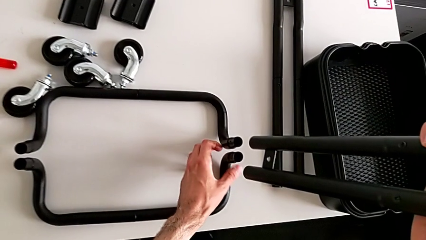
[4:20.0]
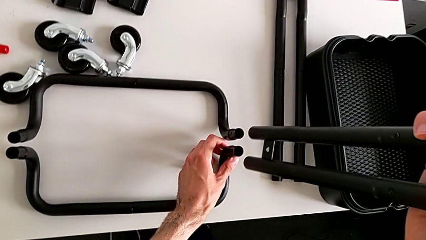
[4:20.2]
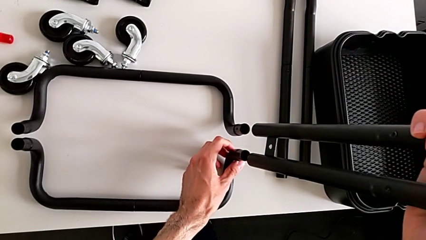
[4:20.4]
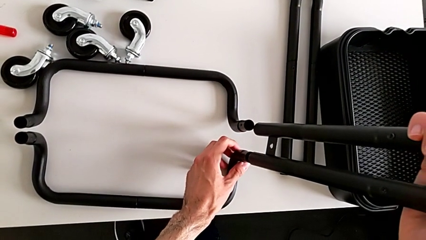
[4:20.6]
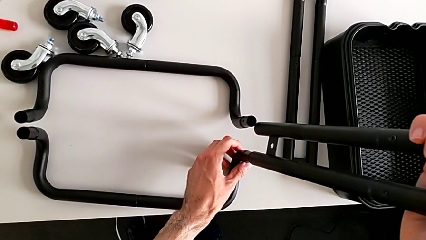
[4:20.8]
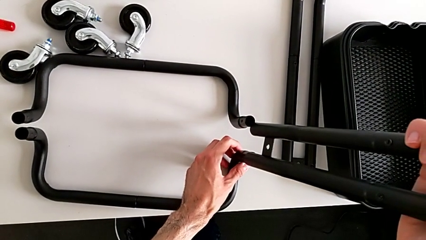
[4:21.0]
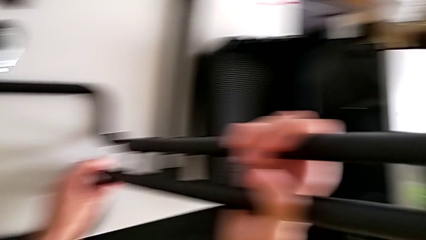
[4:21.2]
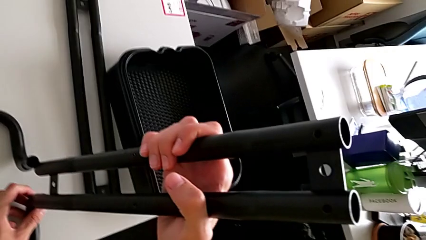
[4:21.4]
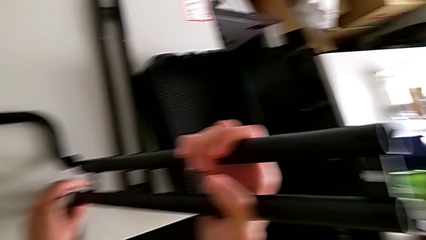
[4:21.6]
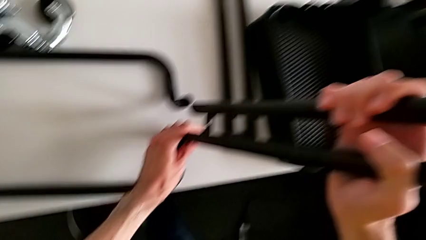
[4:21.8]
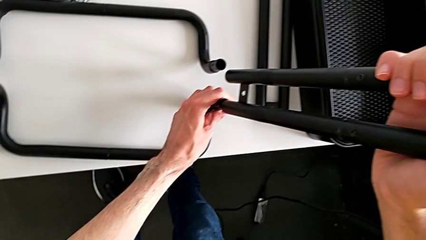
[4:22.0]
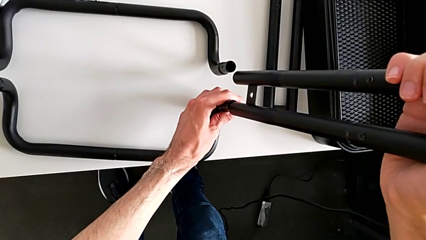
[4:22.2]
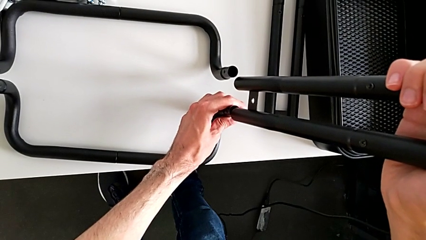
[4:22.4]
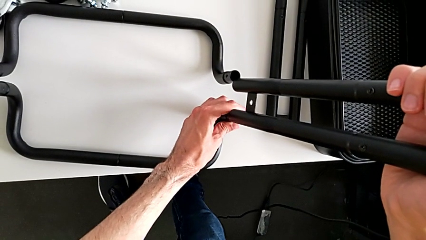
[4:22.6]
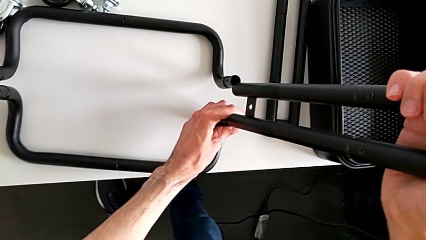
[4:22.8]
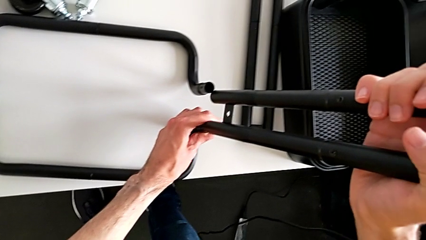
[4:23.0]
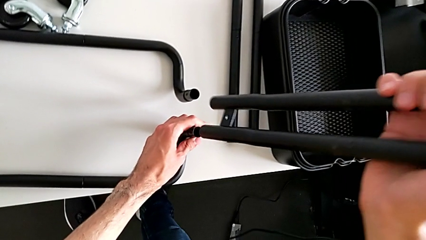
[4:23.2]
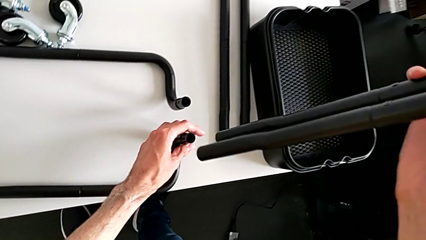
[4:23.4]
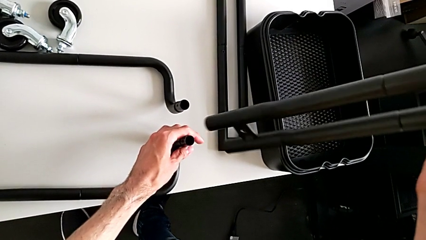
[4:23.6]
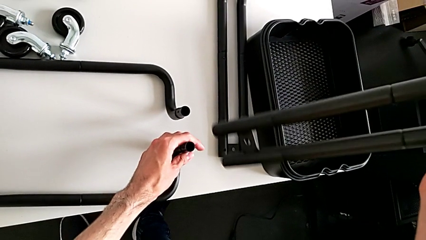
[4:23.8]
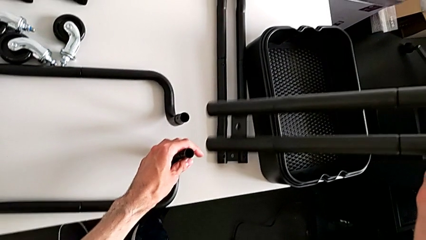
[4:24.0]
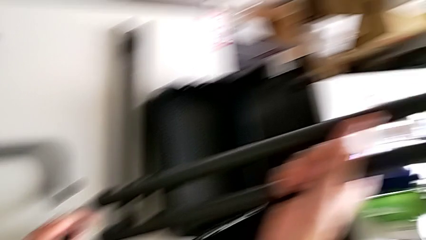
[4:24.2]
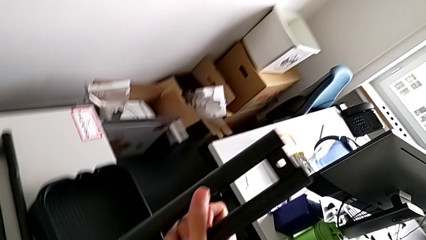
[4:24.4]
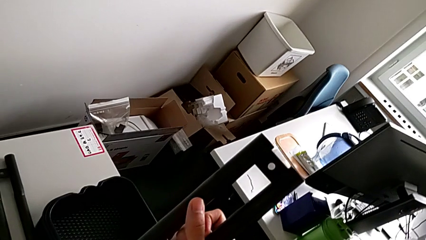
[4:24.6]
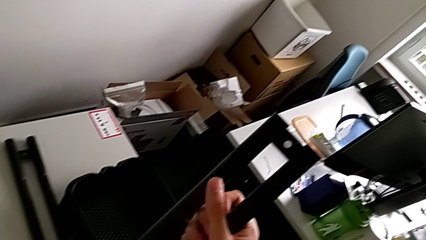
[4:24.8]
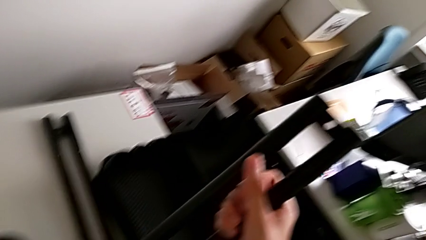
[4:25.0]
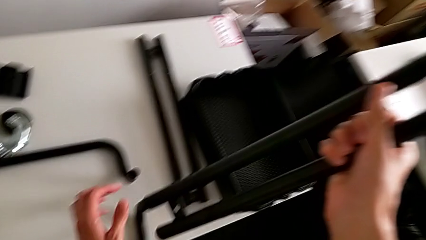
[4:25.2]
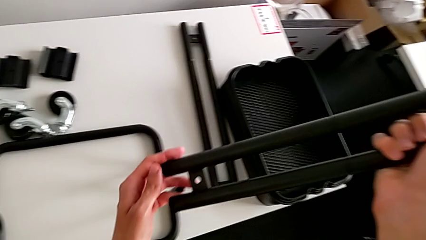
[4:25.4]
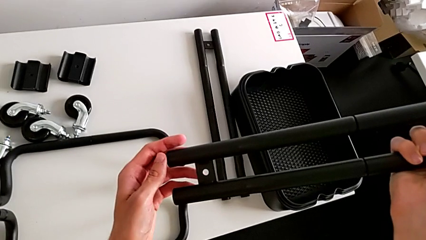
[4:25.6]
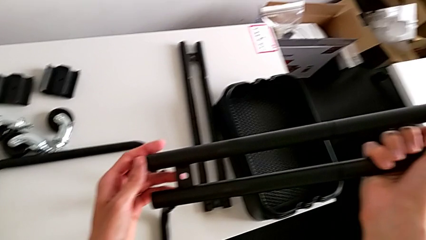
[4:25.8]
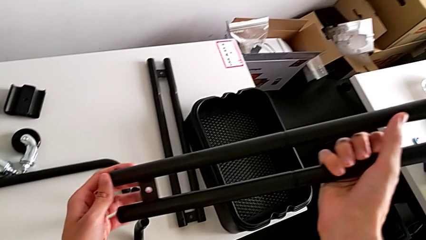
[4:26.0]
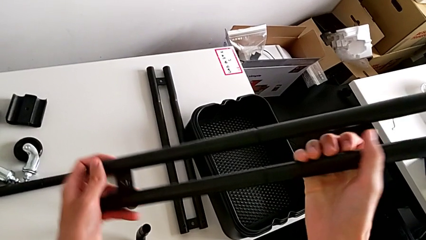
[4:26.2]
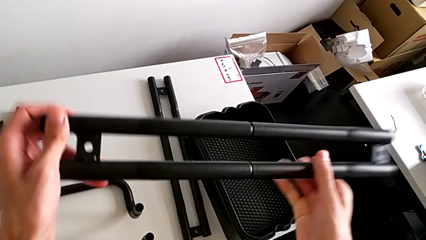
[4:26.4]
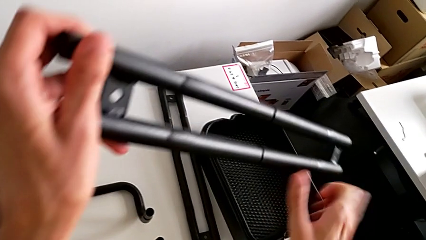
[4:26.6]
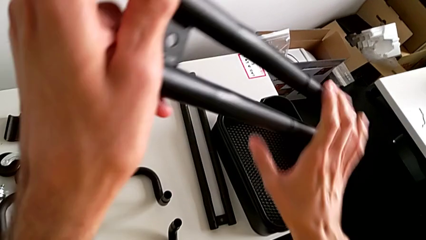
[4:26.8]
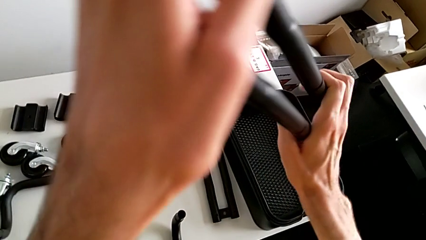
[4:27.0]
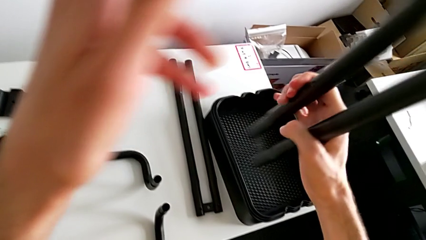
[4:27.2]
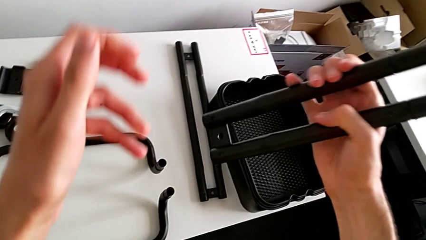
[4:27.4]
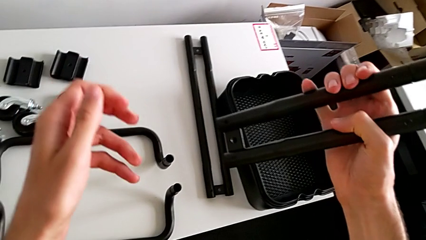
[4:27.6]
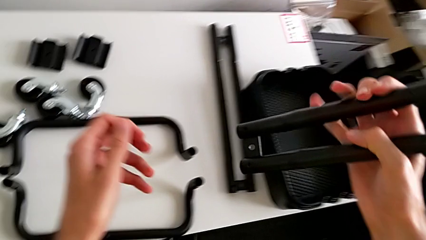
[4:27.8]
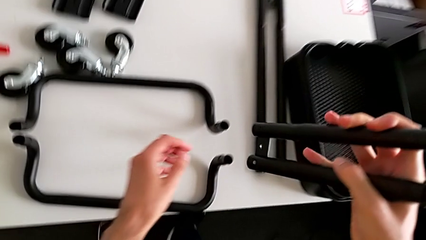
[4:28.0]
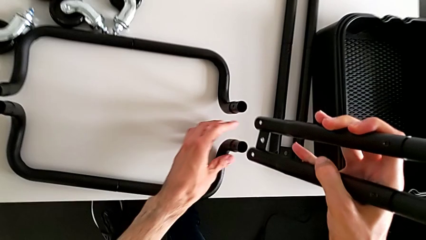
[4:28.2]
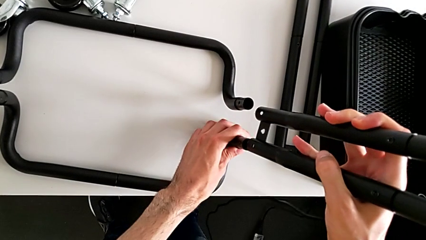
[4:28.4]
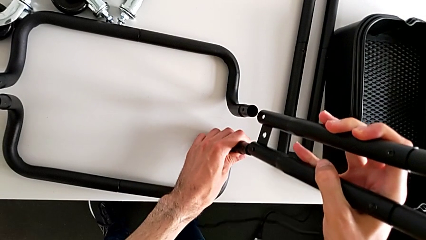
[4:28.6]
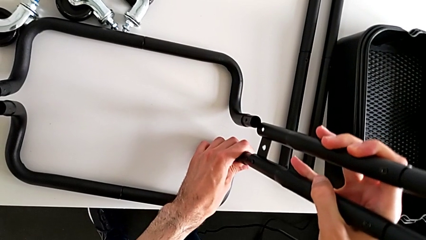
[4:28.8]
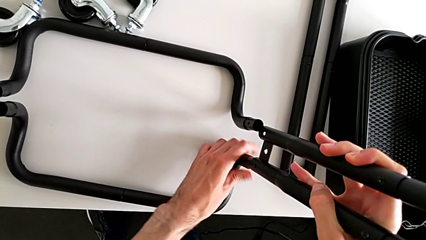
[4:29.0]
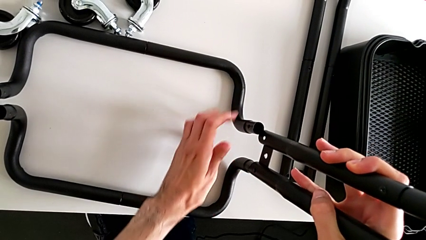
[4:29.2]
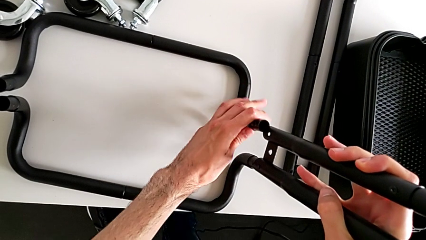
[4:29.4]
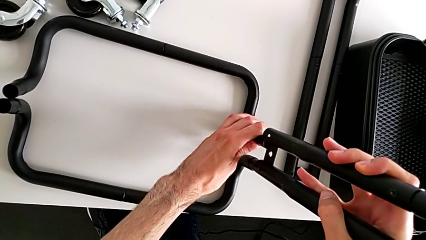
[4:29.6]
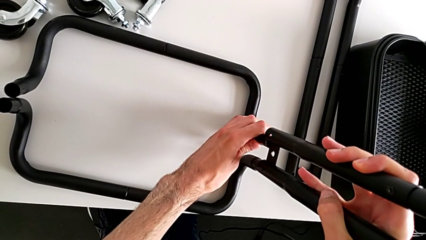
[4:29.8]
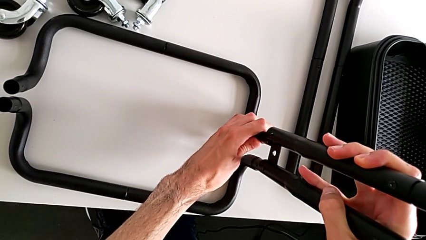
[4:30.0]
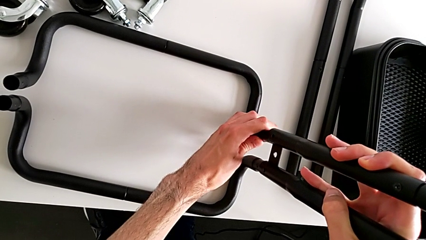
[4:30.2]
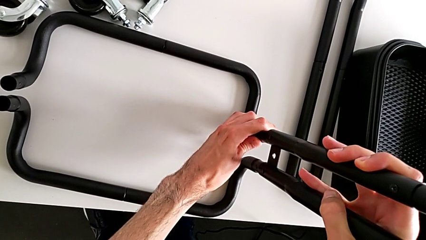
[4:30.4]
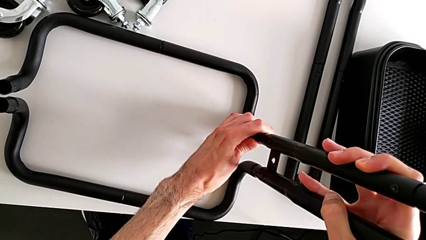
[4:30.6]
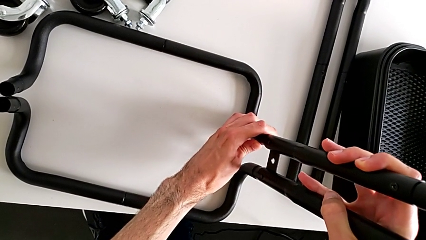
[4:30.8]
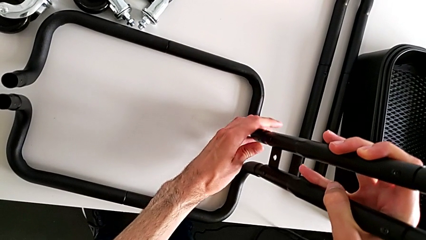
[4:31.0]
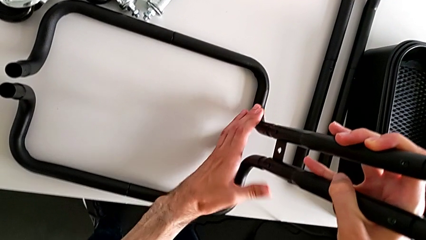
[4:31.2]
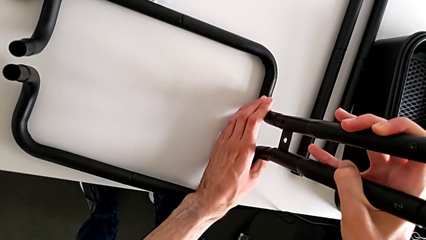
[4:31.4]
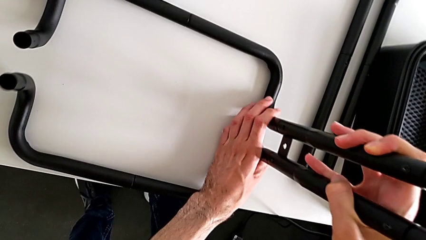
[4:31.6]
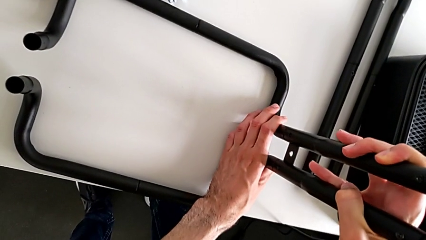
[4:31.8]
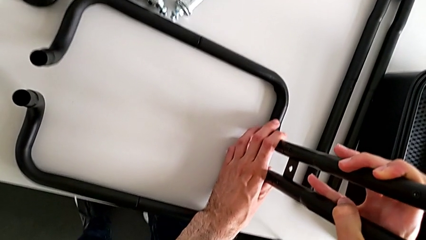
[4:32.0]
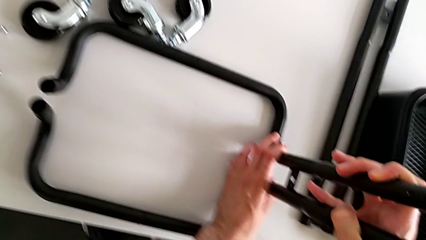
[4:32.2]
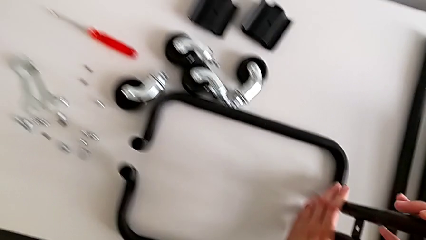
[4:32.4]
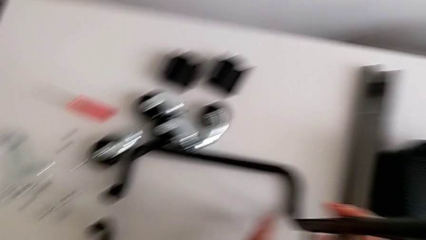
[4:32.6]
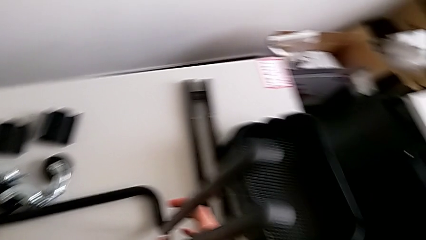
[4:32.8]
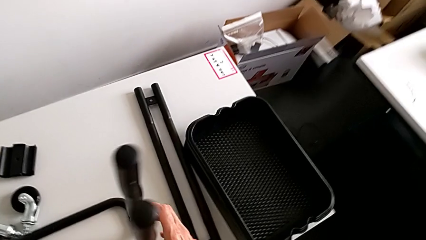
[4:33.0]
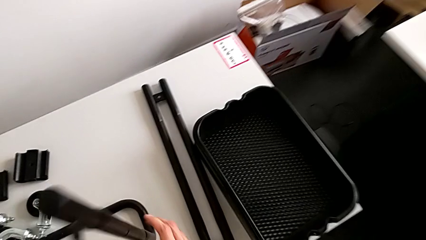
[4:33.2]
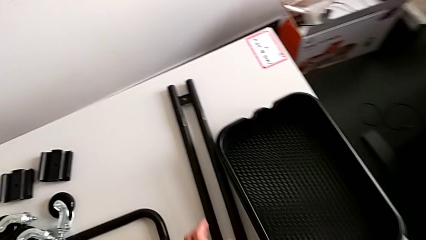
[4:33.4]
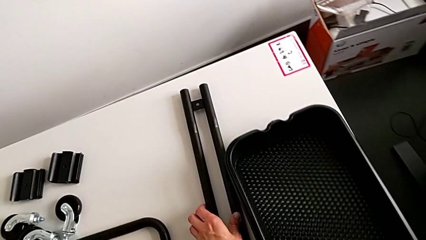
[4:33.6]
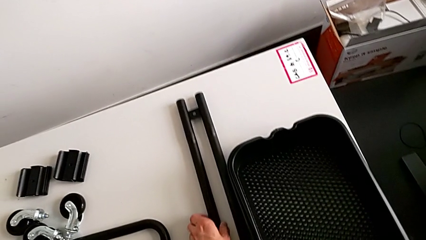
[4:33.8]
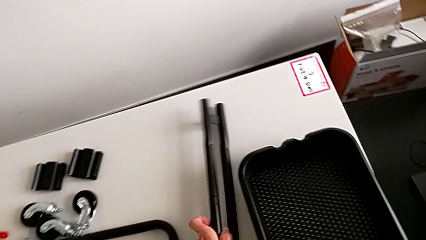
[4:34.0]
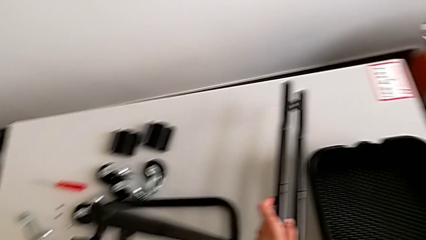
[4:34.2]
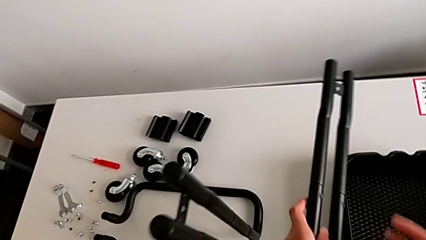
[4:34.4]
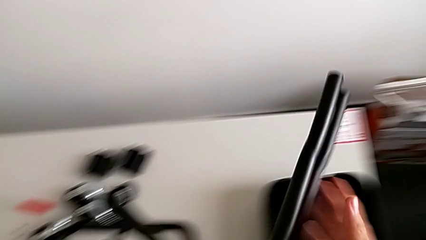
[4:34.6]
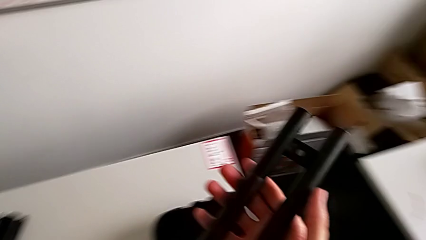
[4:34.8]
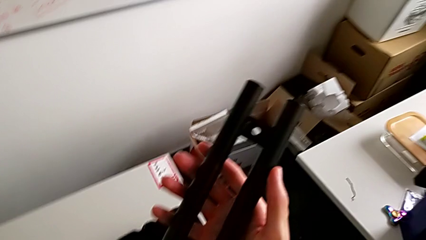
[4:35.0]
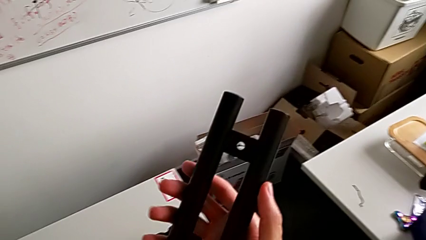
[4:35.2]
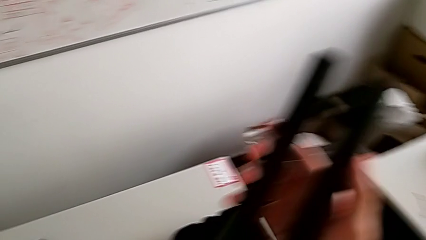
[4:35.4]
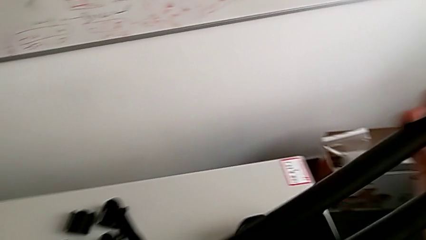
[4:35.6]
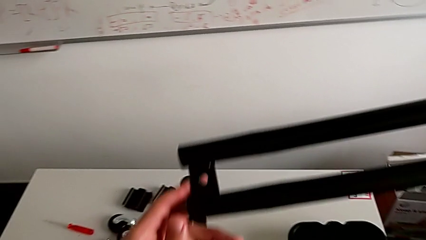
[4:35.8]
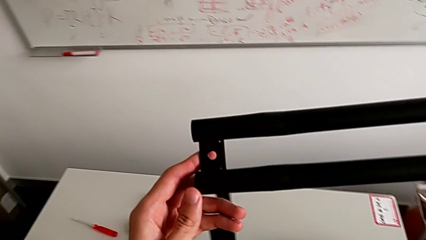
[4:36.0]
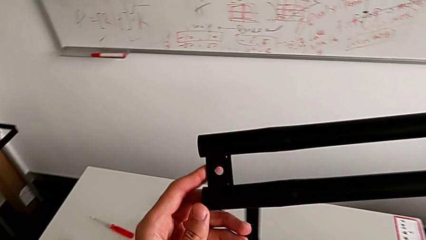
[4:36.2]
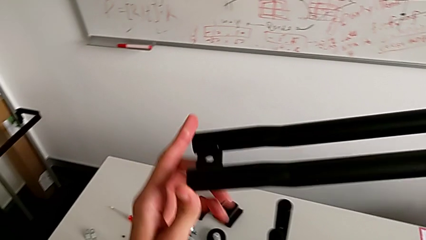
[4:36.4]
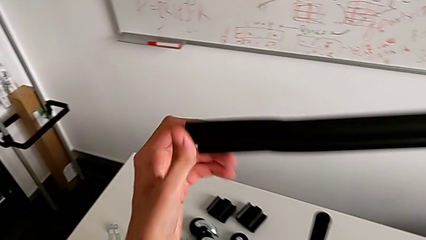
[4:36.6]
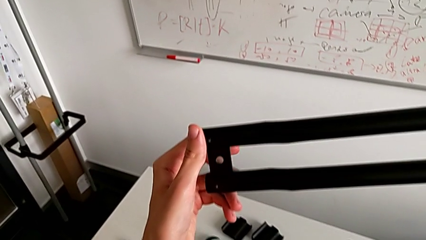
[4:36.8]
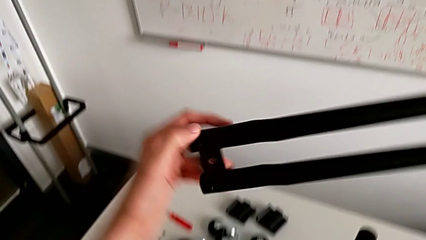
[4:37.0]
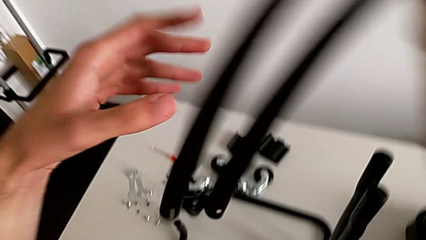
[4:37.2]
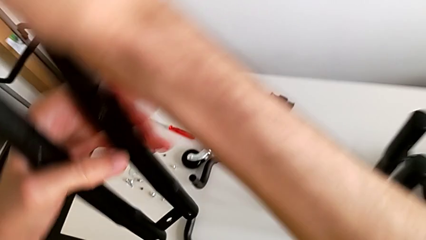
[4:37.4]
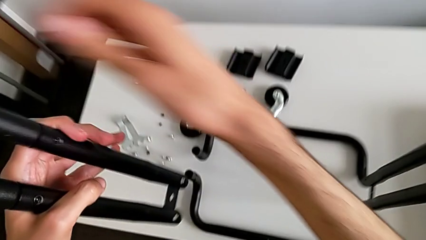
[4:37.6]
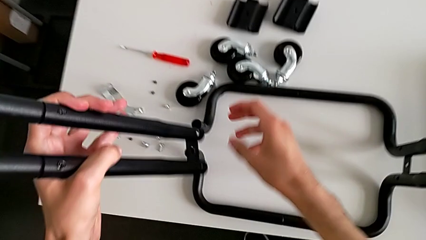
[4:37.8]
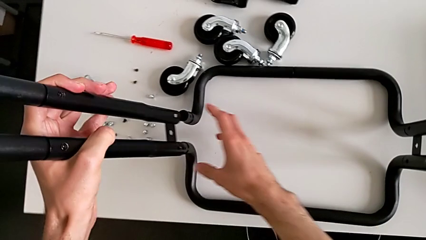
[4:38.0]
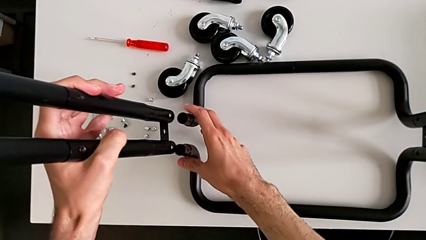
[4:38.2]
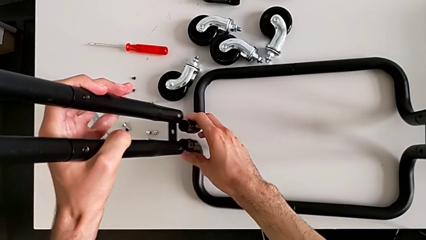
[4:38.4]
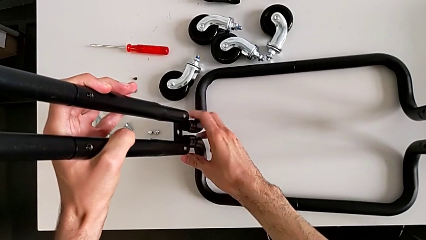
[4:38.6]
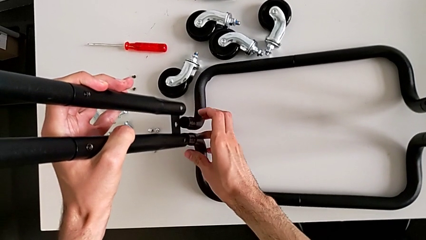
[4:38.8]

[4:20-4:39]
The camera wearer is assembling the base of the shelf. They wrongly align the half frame.
